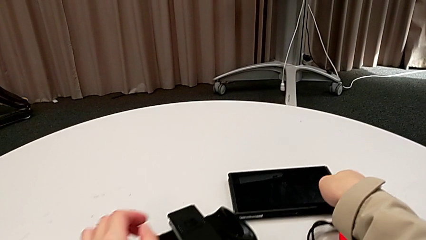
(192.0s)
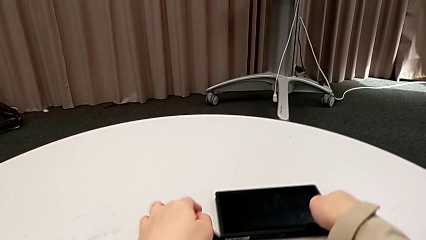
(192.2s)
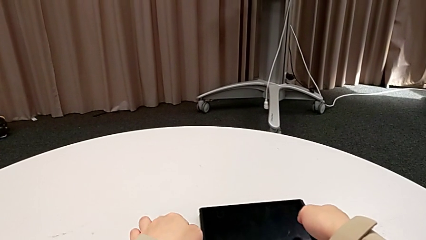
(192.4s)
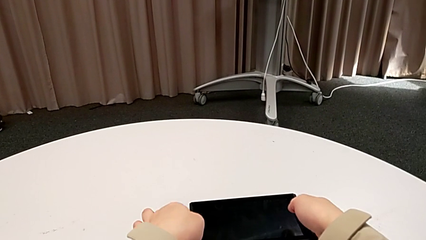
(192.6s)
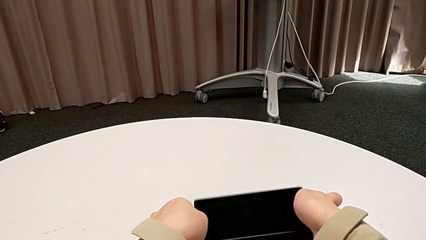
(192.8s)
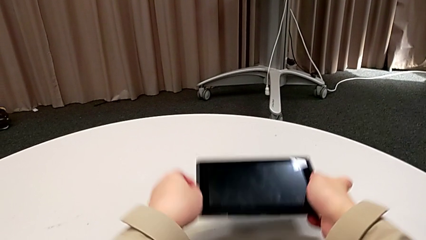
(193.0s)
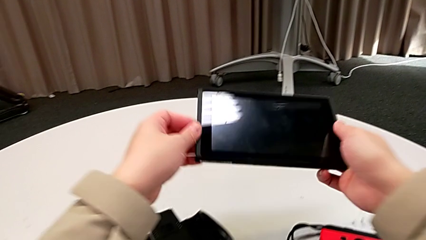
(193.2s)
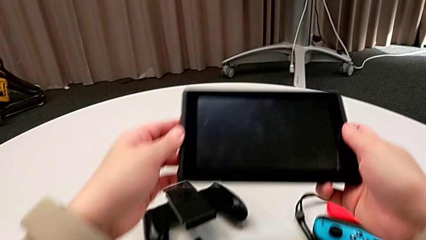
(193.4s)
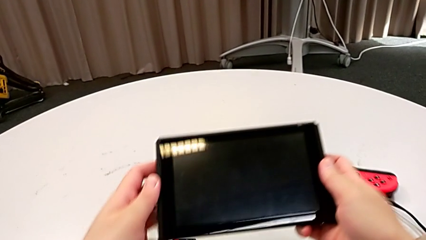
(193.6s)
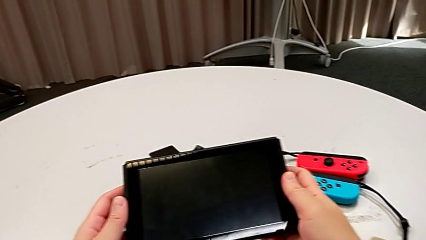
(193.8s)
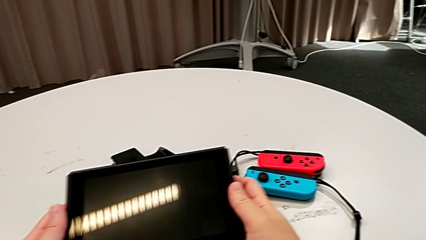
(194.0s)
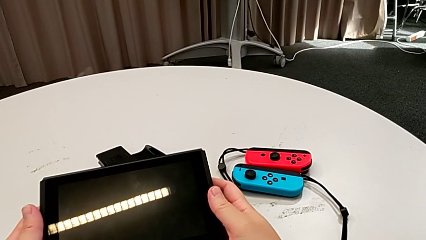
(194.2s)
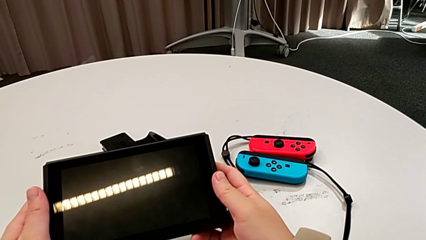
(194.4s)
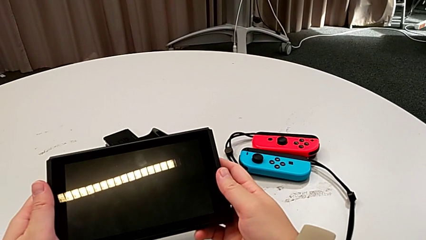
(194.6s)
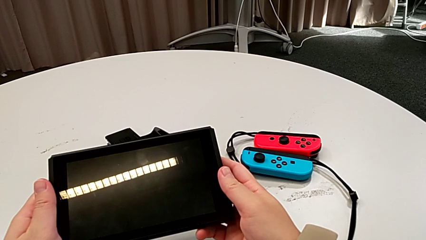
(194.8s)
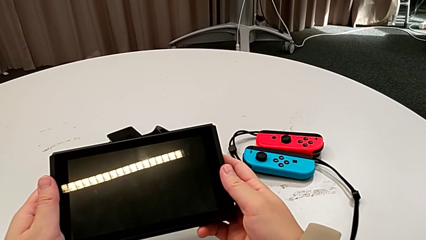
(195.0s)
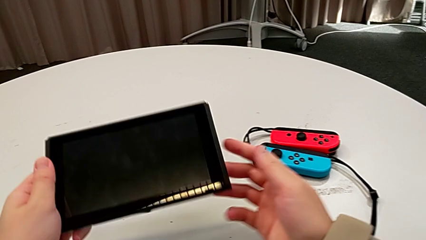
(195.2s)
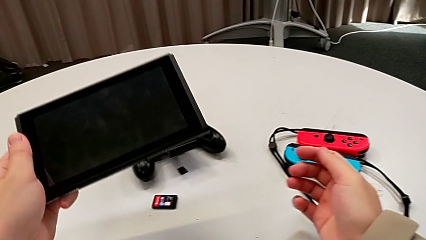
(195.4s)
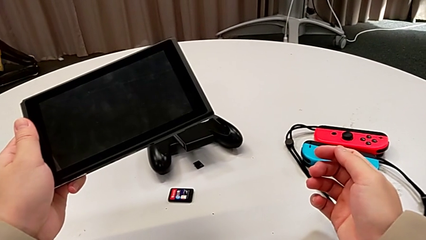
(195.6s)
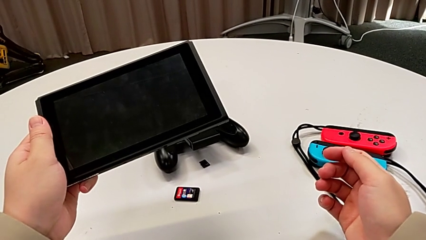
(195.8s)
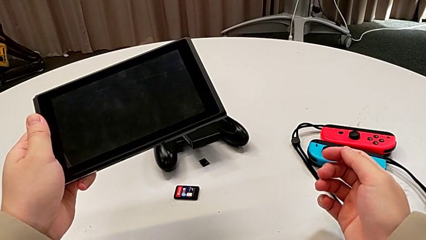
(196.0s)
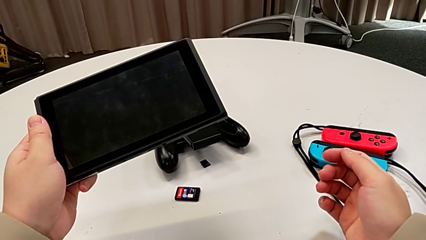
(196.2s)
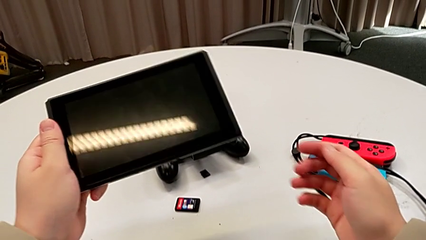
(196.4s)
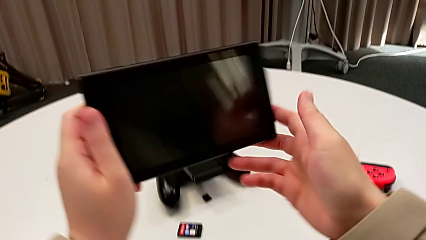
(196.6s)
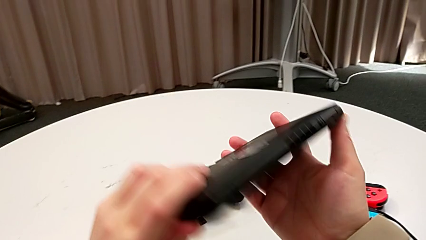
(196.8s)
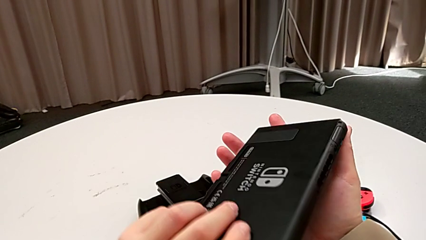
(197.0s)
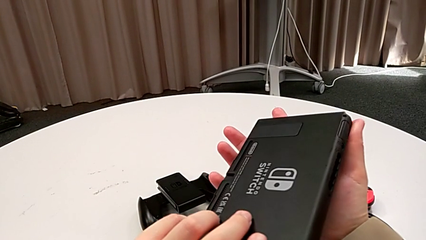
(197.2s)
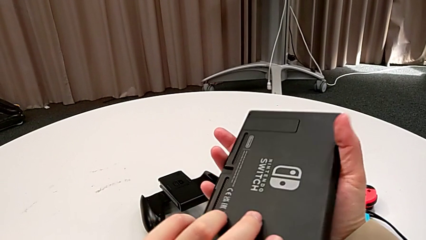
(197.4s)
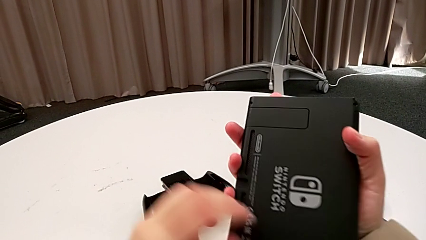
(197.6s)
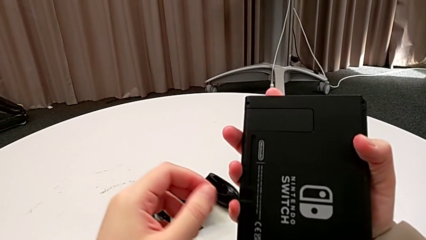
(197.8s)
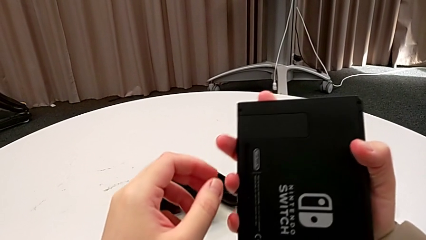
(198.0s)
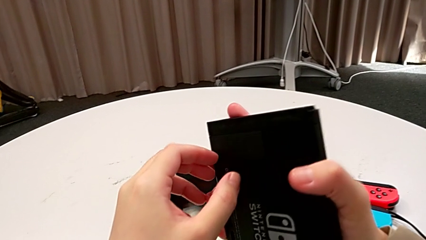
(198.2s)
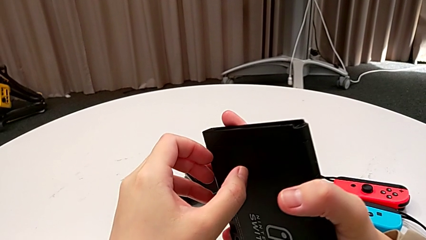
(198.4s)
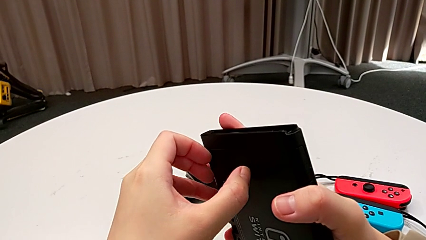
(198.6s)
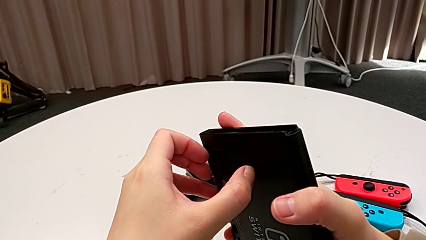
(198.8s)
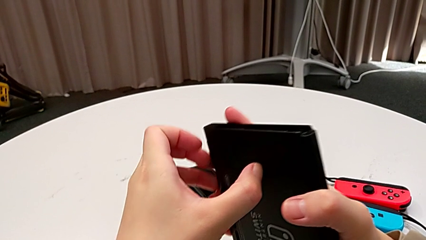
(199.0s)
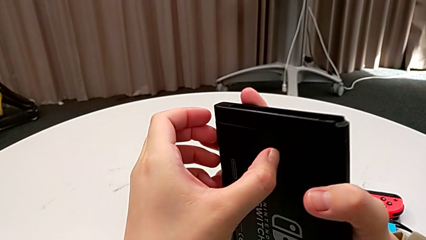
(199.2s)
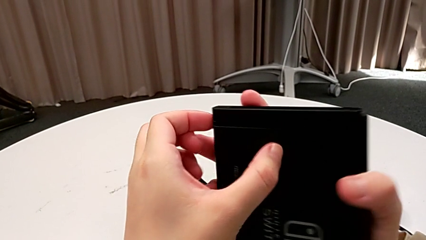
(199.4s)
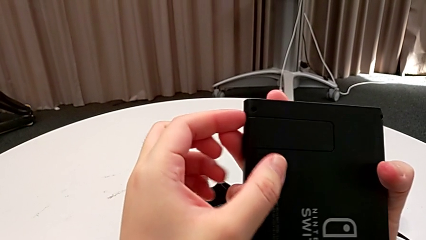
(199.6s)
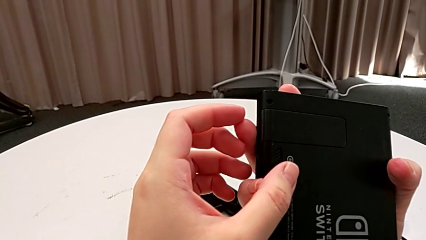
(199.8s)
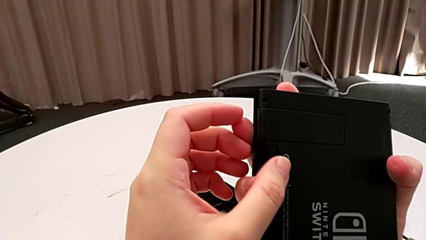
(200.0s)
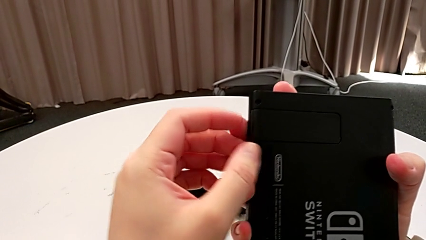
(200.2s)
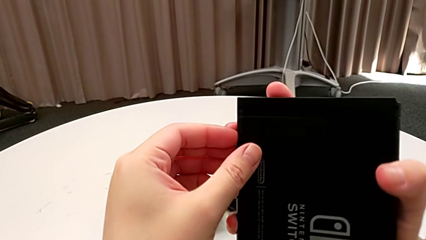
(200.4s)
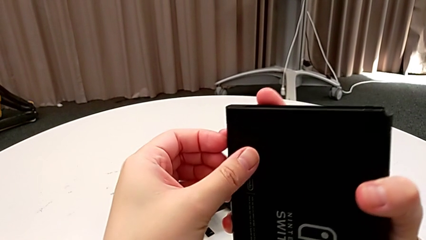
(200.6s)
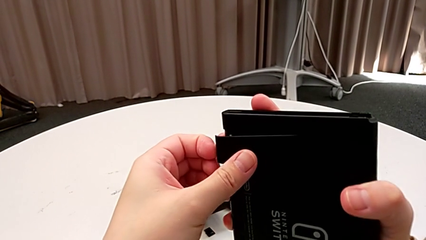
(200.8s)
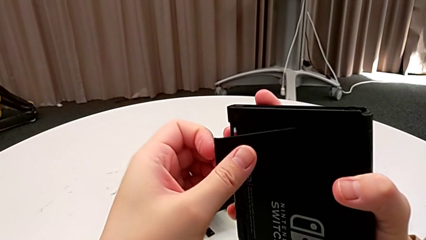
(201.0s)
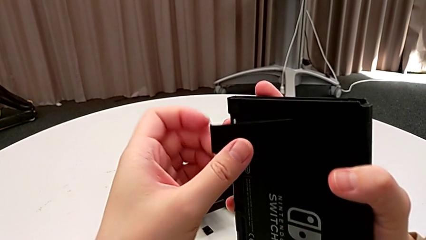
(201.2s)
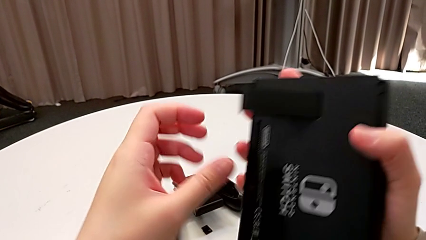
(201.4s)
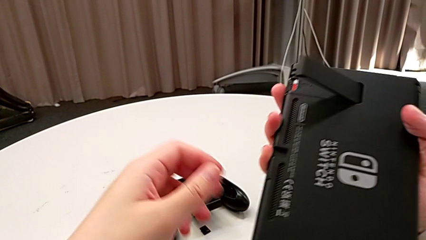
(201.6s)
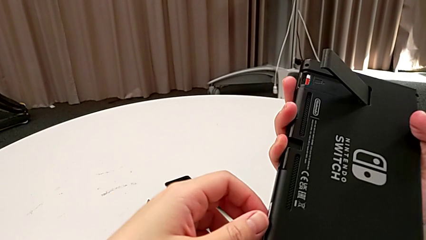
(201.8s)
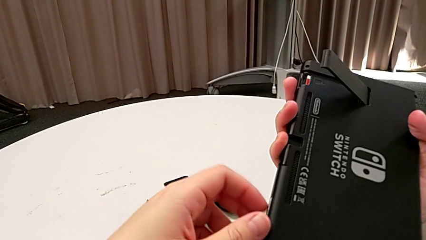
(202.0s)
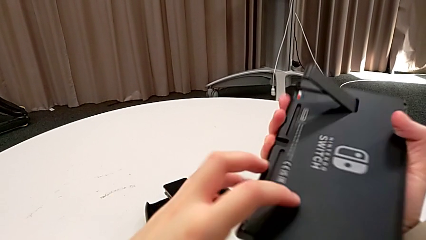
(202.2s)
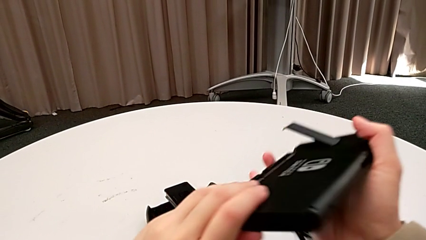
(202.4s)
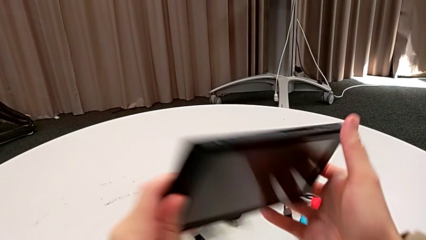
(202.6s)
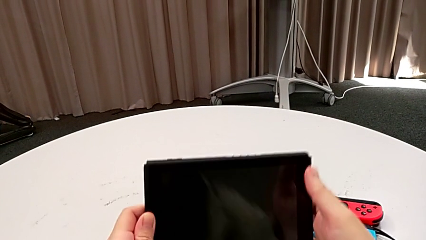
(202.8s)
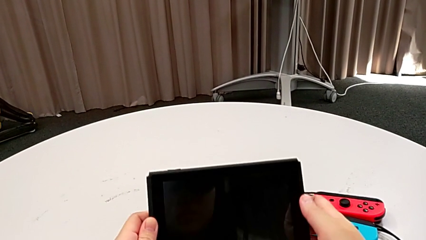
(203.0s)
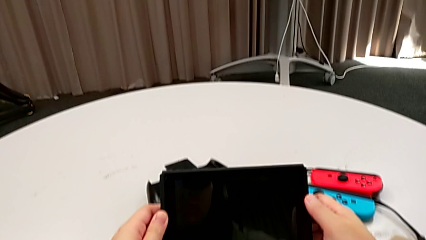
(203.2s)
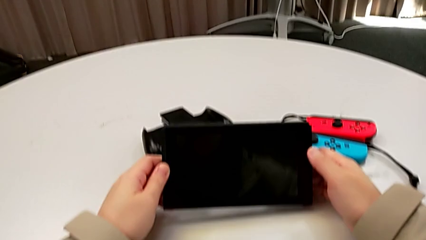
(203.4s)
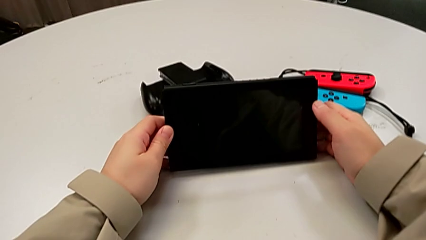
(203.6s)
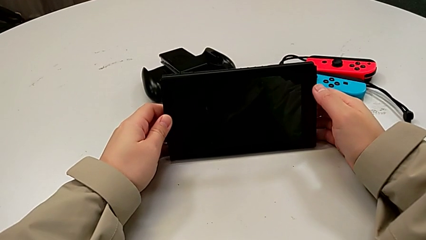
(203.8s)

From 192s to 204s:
The camera wearer stands the Nintendo Switch on the table. They grab the Nintendo Switch, hold it, flip it, open it, flip it and place it.

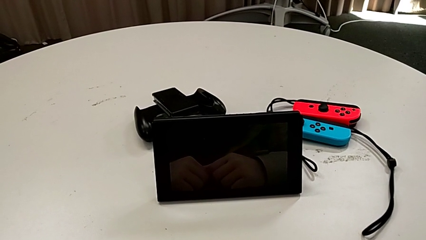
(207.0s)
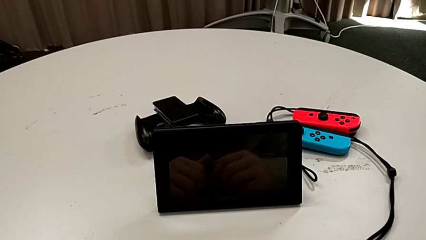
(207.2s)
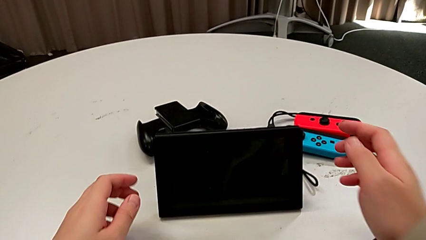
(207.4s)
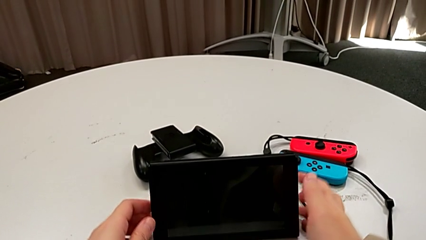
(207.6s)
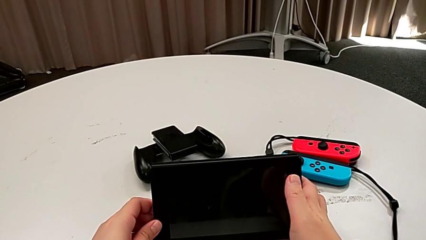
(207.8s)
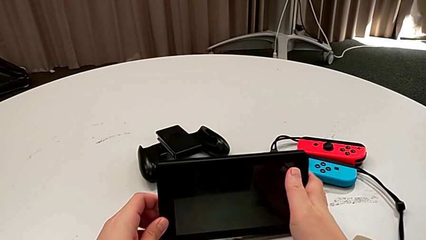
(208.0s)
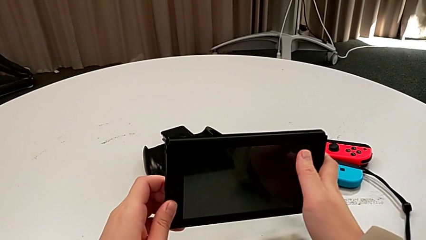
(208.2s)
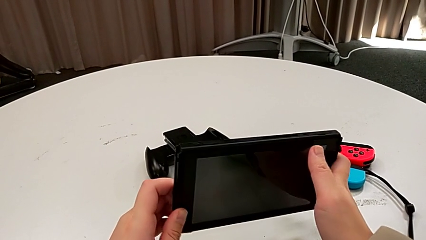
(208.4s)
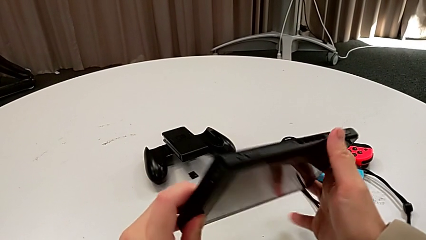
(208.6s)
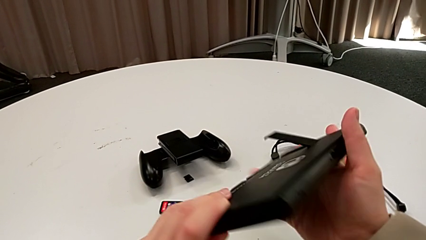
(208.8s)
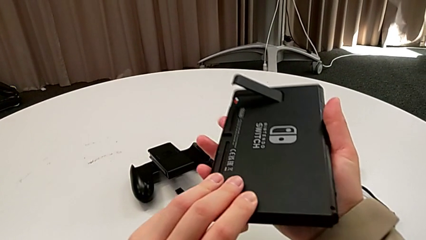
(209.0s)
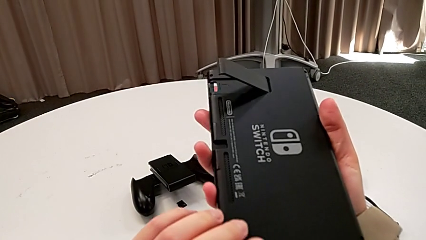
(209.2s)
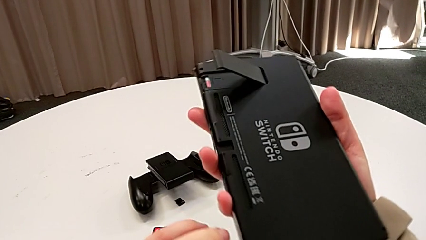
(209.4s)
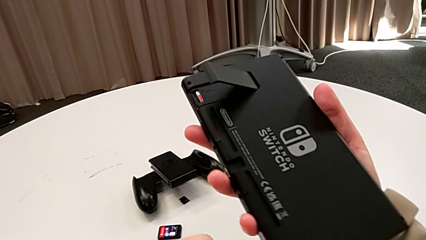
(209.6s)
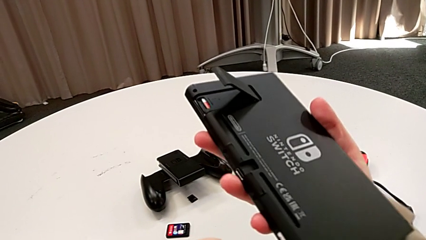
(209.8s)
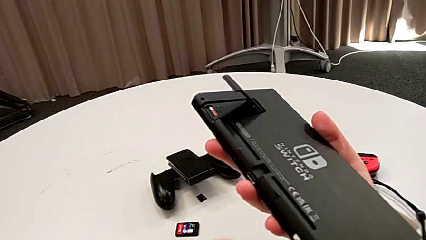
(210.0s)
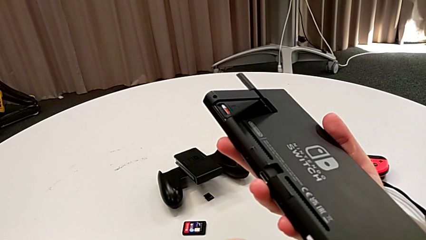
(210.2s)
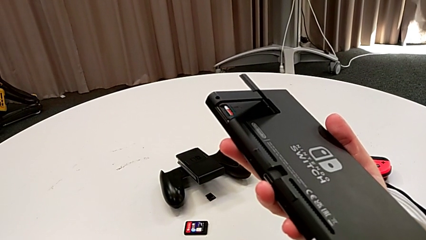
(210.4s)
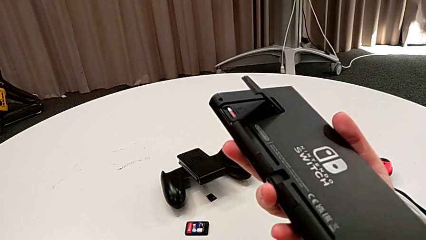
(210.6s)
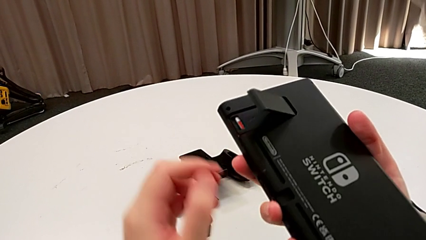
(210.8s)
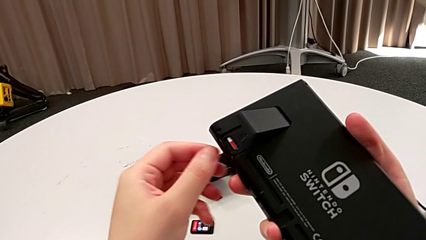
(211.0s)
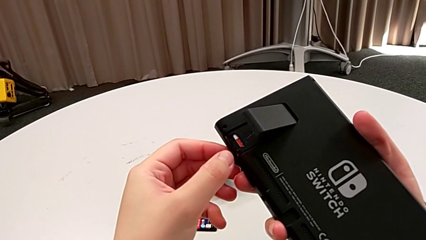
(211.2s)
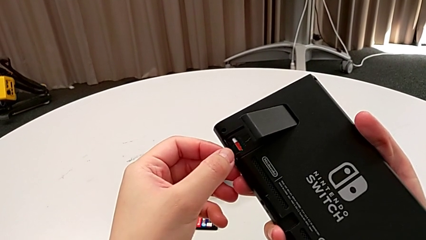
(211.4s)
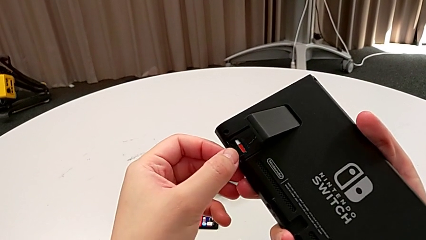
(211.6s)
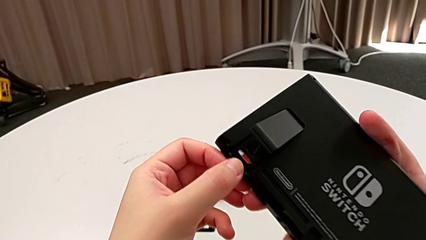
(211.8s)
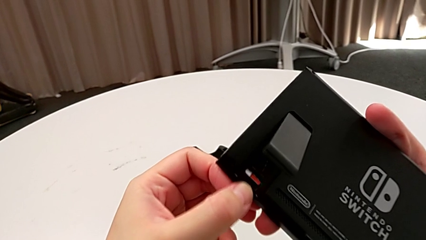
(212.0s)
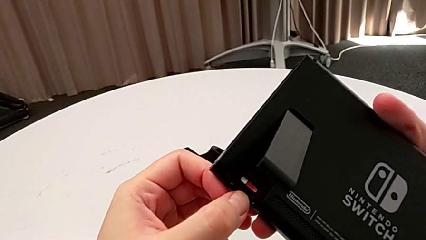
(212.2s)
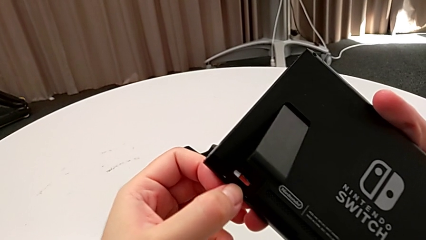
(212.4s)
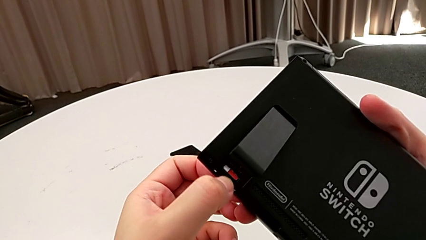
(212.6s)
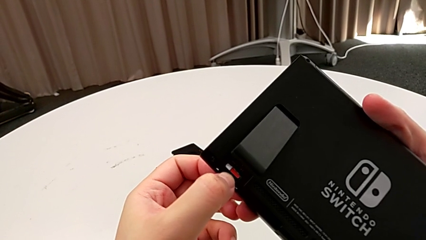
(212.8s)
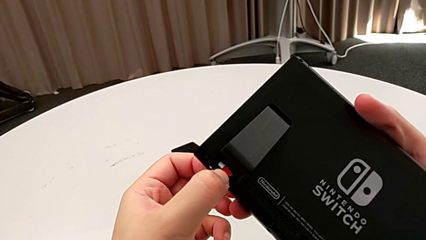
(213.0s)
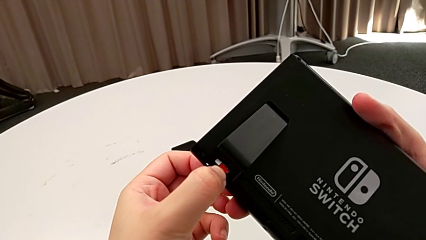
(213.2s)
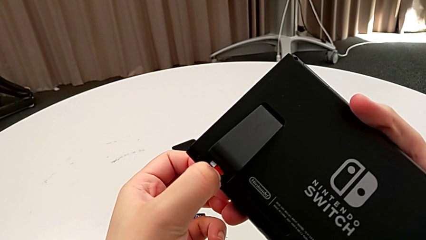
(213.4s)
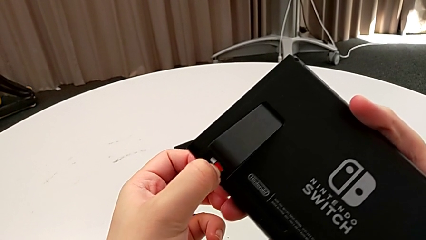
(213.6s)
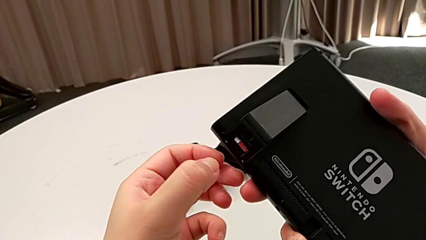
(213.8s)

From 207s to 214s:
The camera wearer is exchanging a game card. They grab the Nintendo Switch, flip it and wrongly touch the game card, touching the SD Card instead of the game card.
